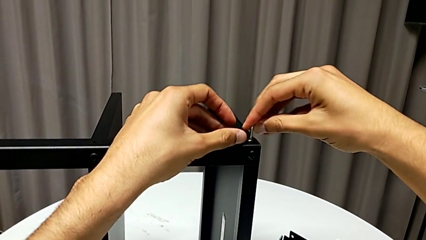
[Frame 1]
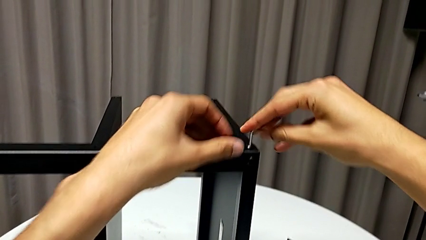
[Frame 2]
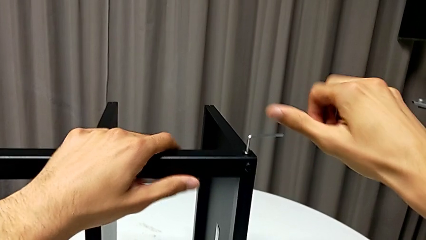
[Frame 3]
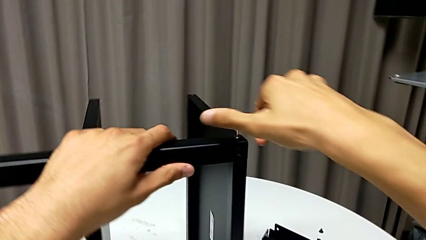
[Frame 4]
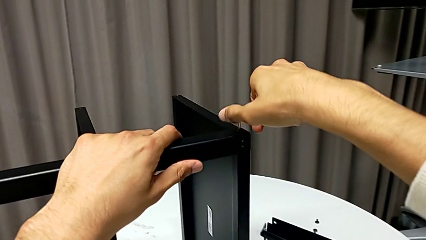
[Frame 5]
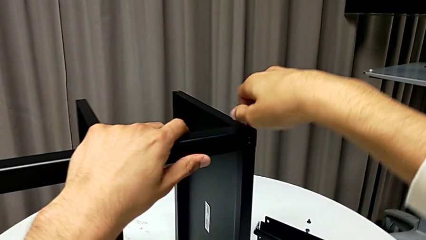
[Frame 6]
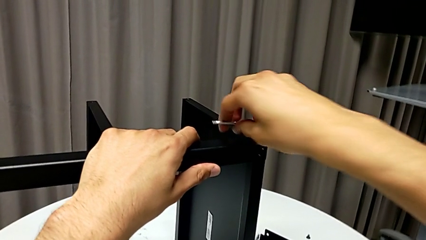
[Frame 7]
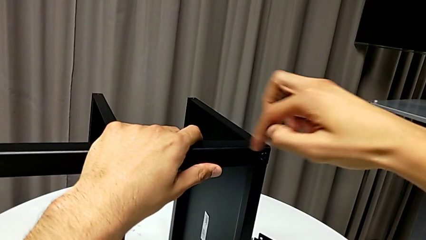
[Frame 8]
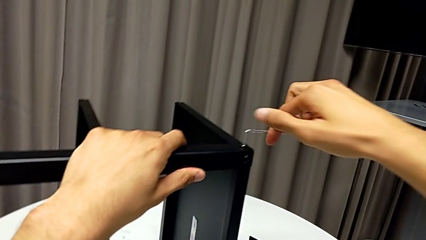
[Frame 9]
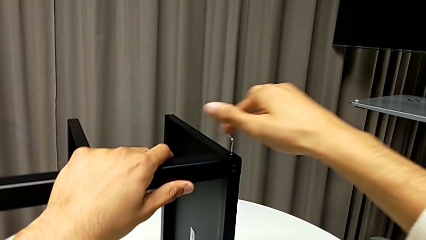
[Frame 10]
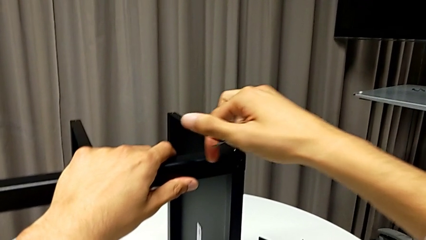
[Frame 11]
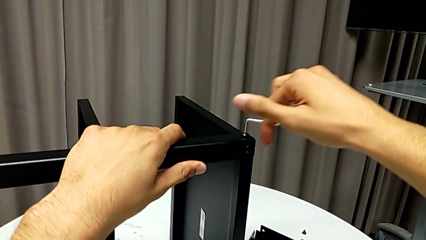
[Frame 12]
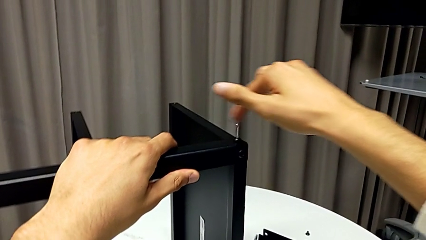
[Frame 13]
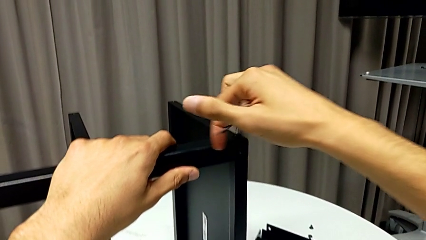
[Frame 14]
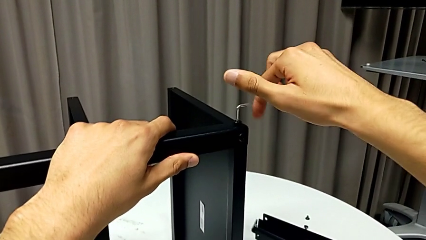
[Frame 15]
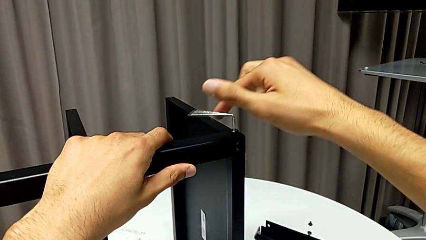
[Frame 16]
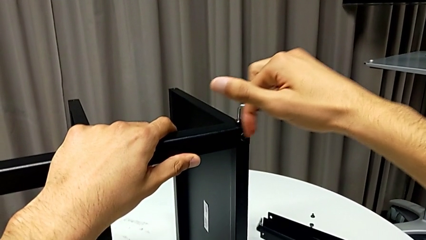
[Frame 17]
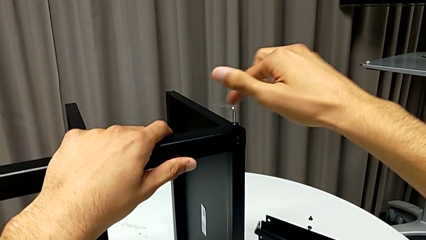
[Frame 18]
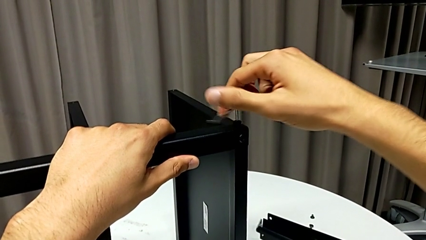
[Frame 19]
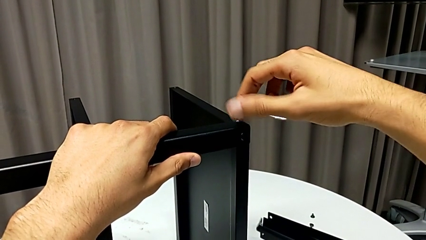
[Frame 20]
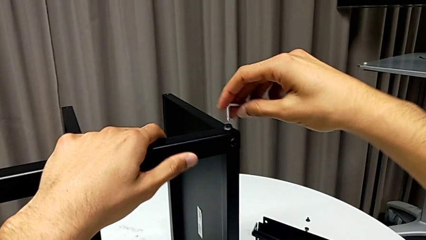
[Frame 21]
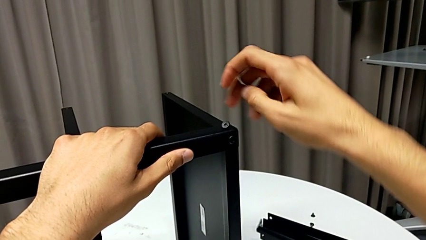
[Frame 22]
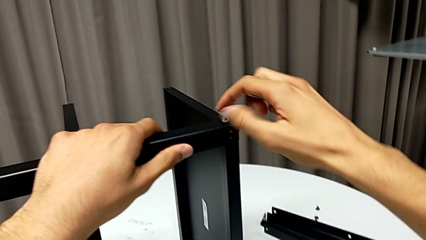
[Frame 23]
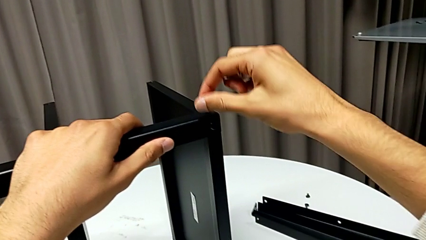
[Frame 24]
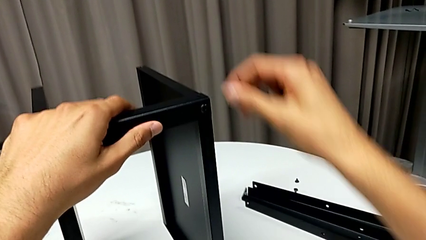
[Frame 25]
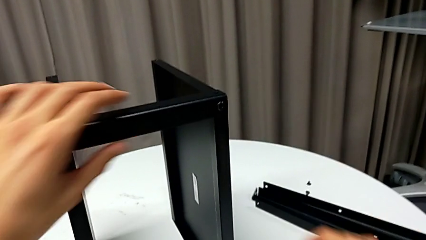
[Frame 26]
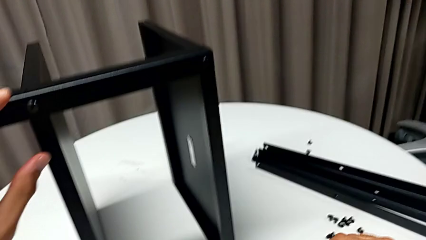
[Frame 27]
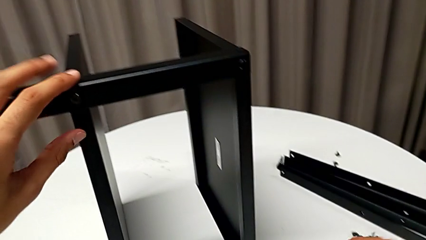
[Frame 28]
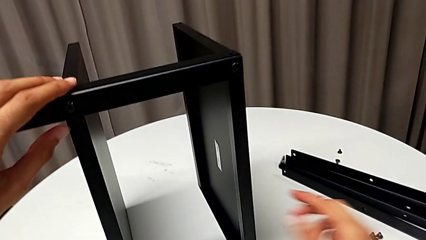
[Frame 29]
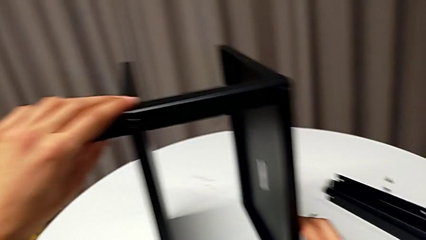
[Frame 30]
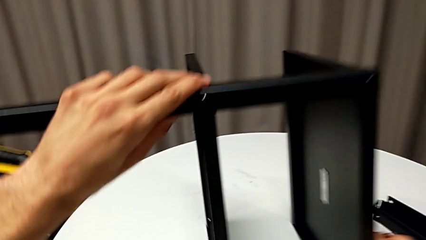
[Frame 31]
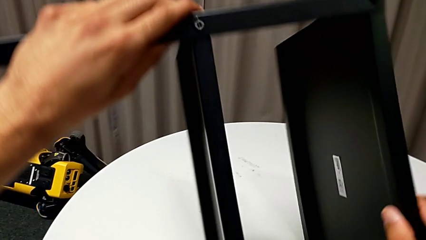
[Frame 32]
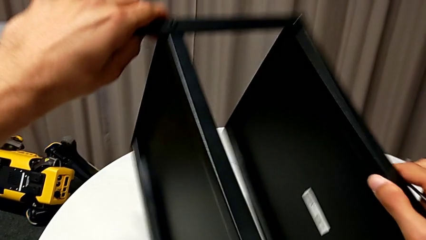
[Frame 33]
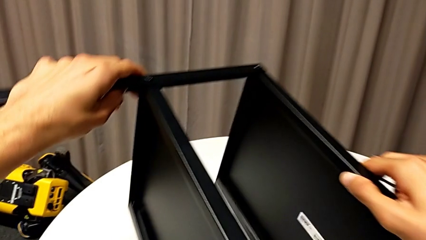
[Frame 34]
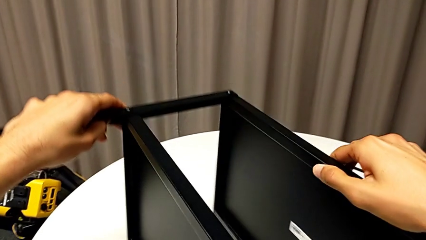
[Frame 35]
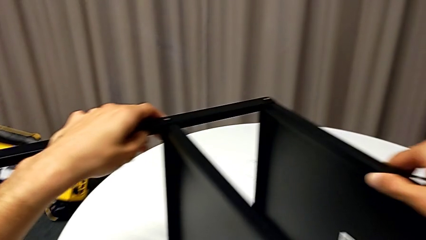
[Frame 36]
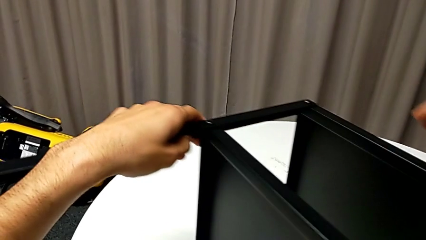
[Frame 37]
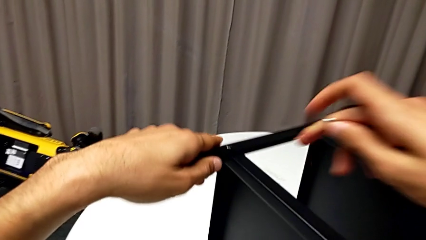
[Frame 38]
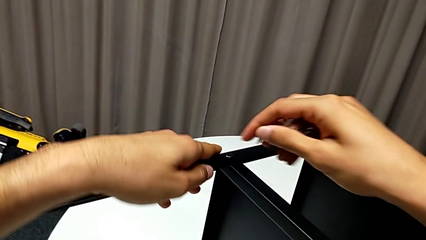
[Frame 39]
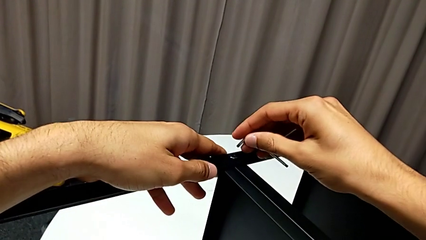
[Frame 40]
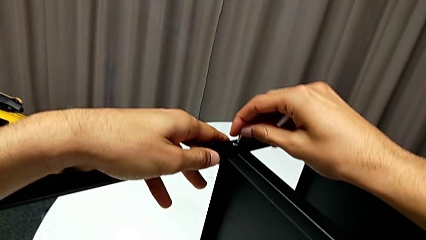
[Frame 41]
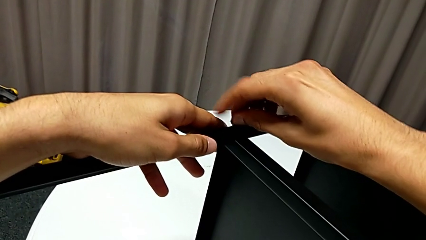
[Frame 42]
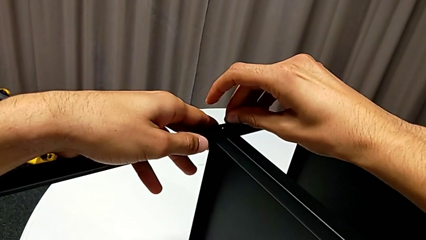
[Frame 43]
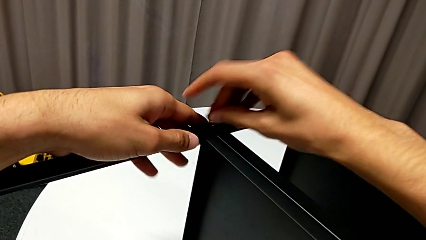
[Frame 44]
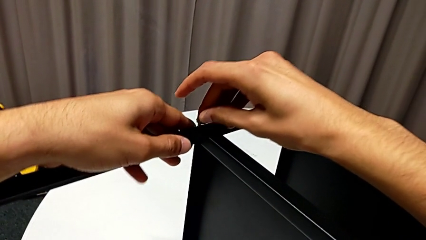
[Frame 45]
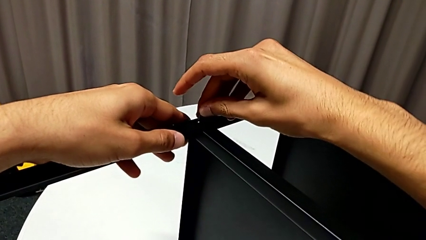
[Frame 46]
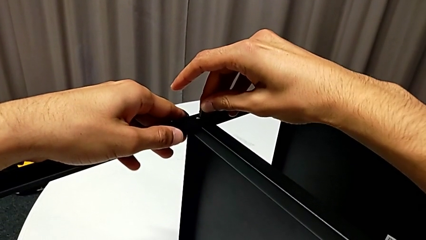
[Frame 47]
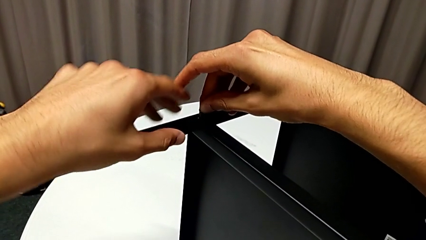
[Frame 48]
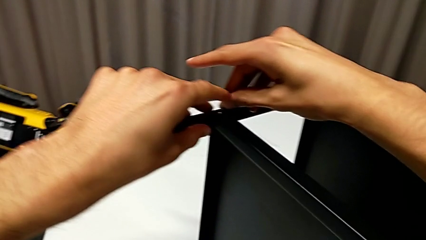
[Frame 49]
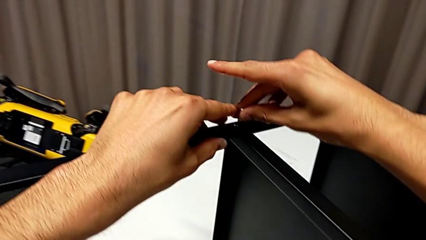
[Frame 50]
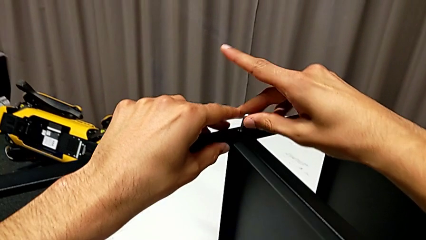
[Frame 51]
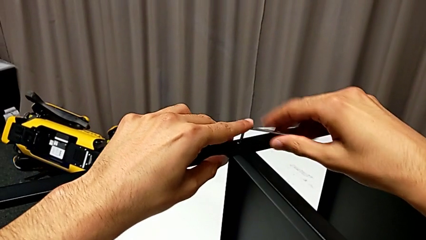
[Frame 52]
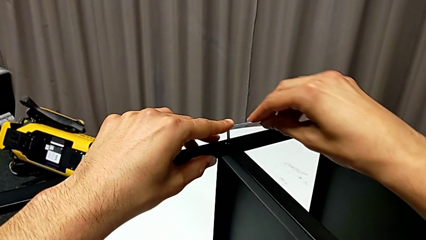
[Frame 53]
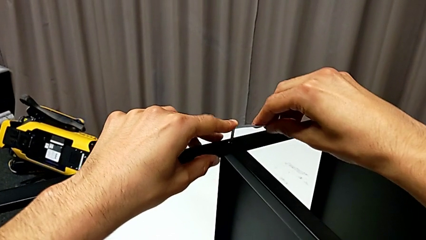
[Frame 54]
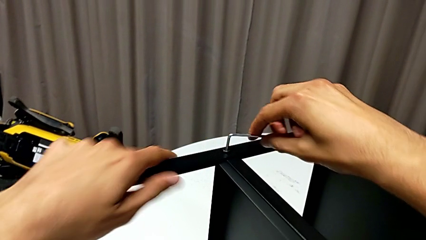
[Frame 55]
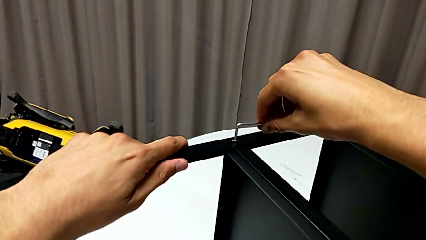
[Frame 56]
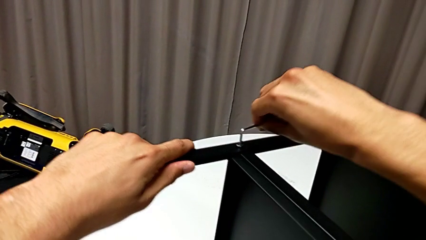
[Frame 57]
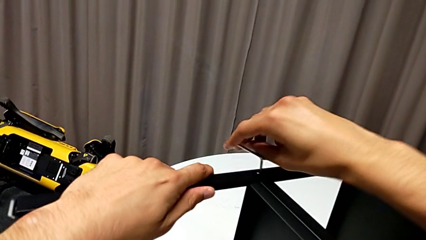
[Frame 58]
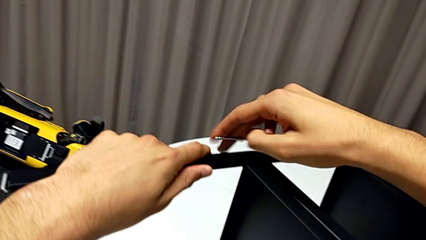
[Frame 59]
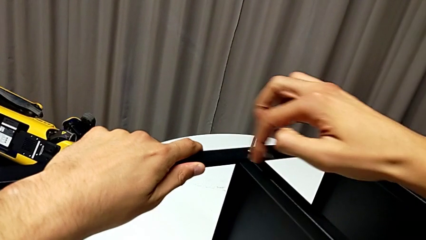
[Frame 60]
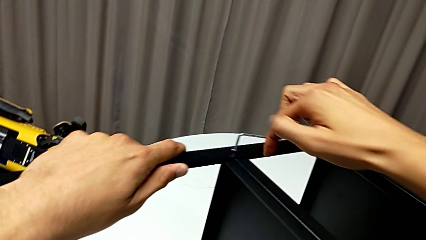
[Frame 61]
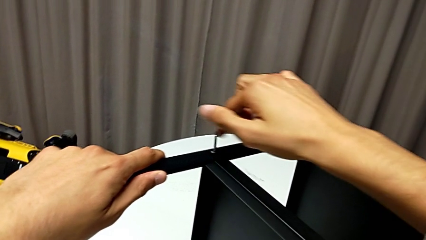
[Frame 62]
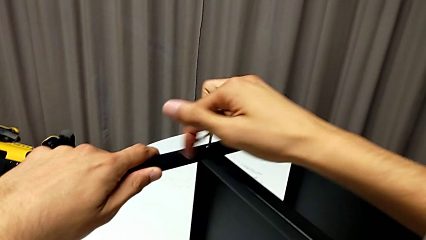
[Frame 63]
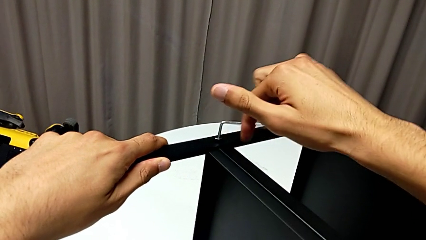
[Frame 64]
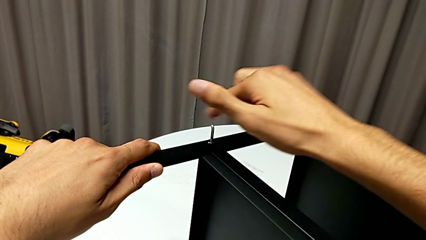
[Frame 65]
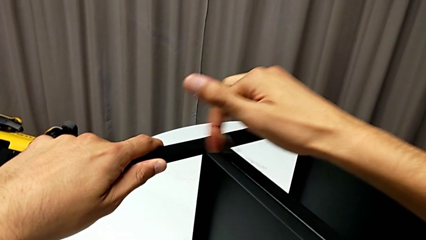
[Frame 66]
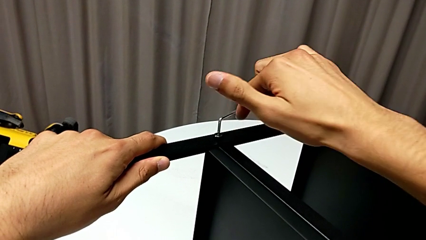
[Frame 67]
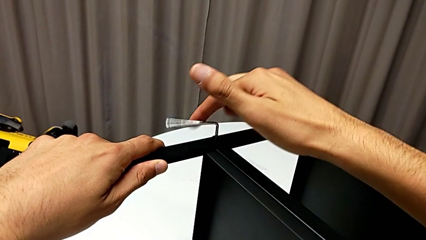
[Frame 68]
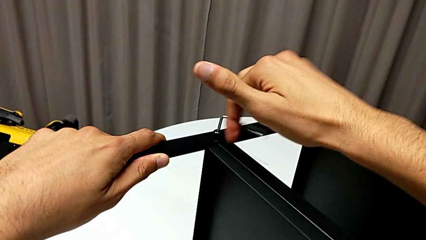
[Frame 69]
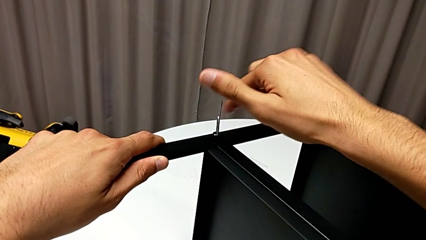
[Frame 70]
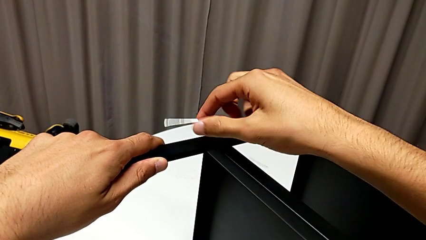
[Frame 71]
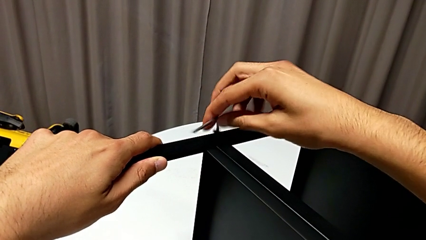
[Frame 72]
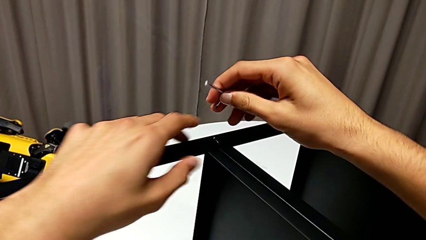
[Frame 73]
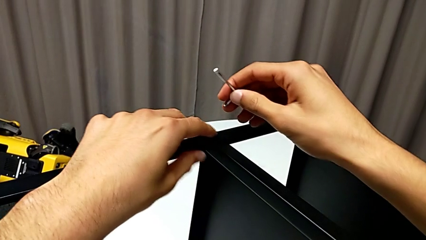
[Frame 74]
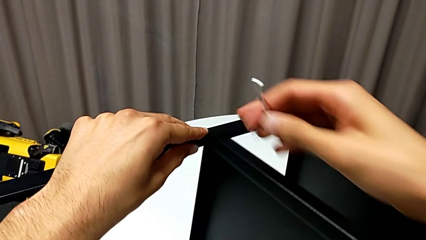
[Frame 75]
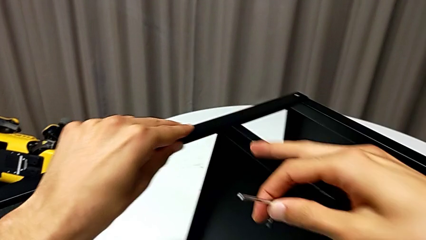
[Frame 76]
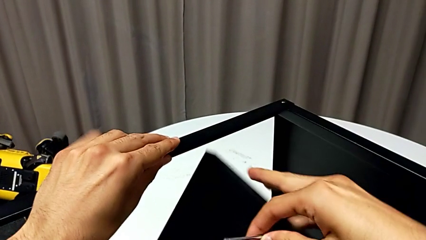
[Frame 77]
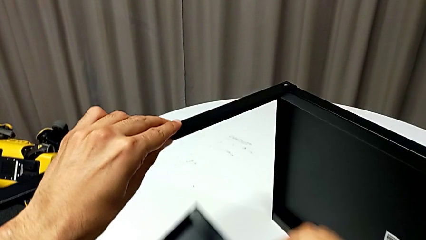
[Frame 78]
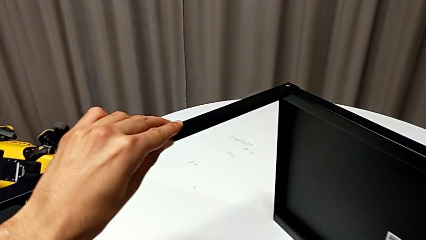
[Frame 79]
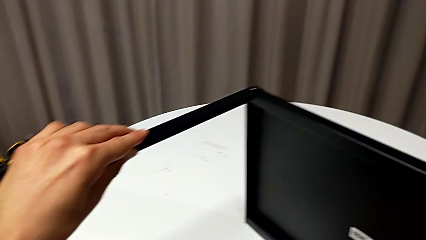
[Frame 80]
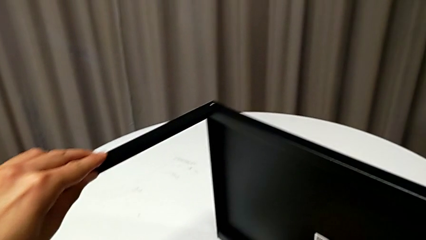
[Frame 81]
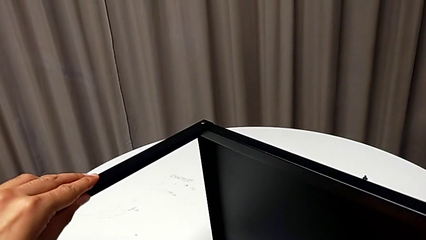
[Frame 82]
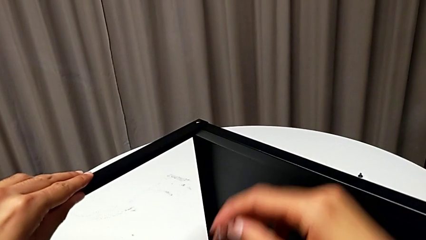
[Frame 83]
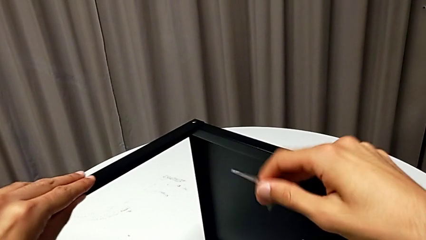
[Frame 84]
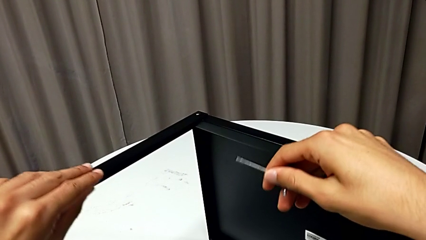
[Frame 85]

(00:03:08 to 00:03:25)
The camera wearer is disassembling the fourth leg of the table. They unscrew the hex socket head, withdraw the Allen wrench, disassemble the hex socket head, place it, rotate the nightstand, insert the Allen wrench, unscrew the hex socket head, withdraw the Allen wrench, disassemble the hex socket head and disassemble the tray.
